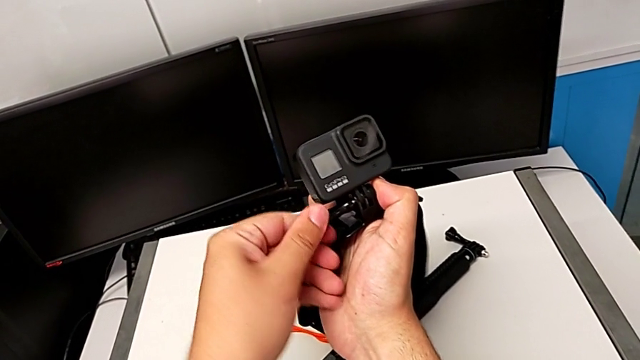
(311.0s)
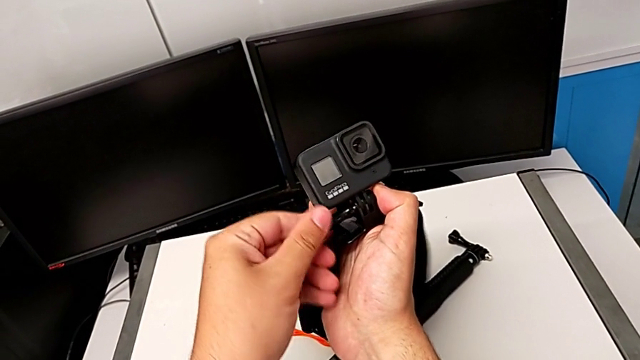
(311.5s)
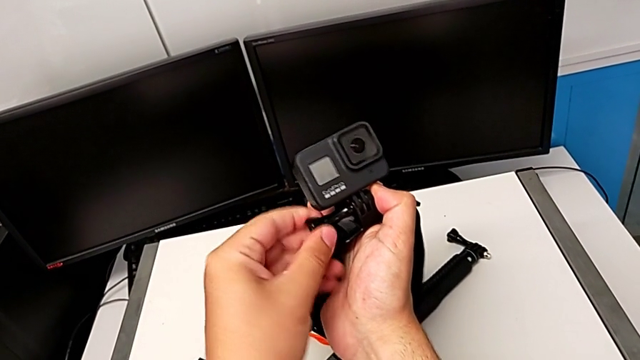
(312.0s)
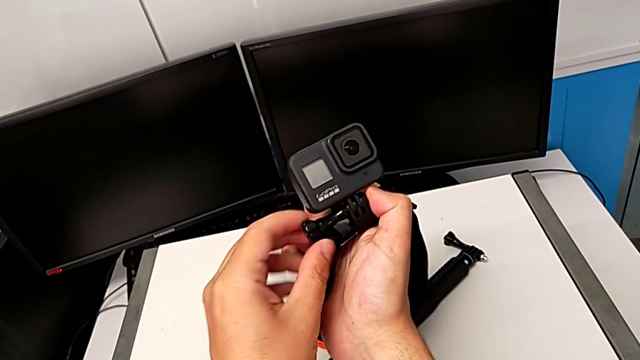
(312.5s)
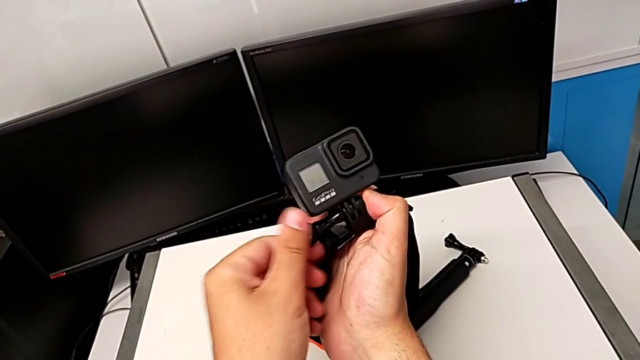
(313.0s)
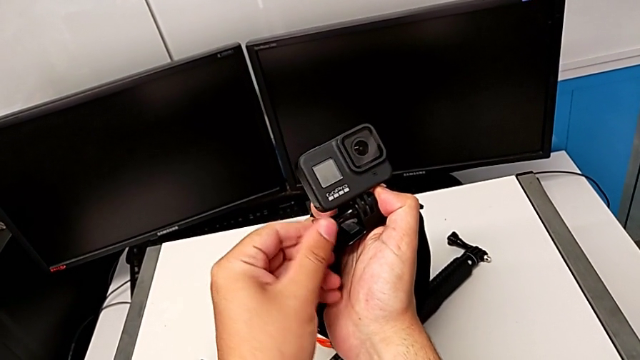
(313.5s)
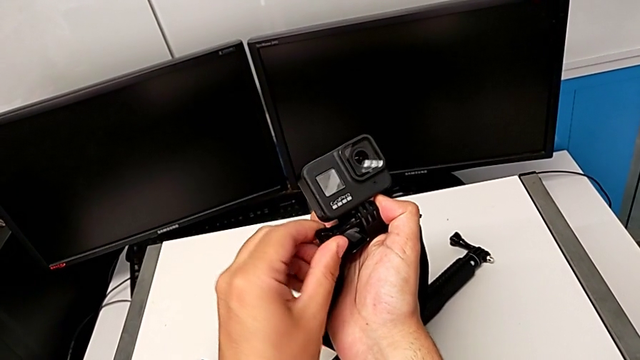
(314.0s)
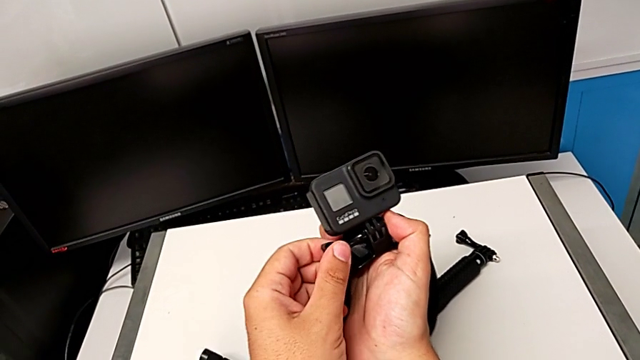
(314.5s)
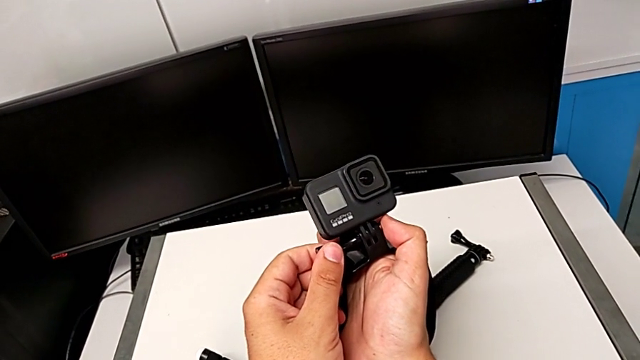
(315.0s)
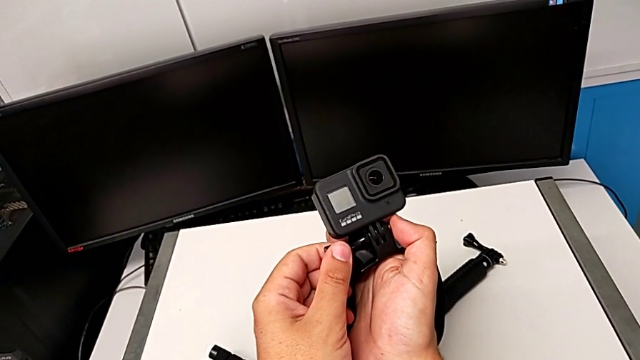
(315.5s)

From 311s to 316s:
The camera wearer is attaching the GoPro to the strap. They keep screwing the GoPro.

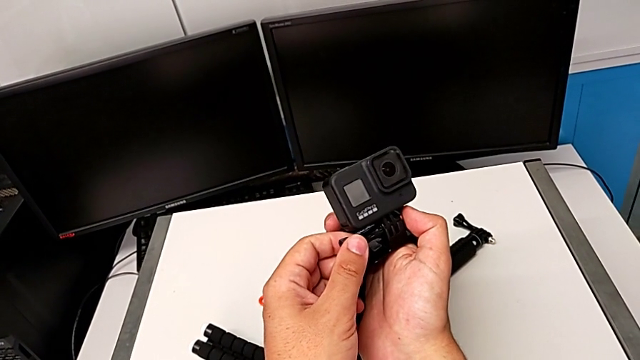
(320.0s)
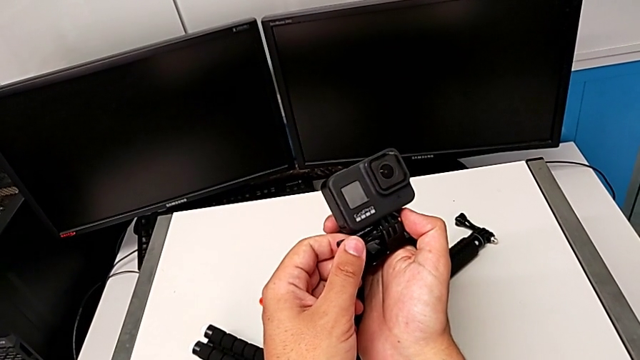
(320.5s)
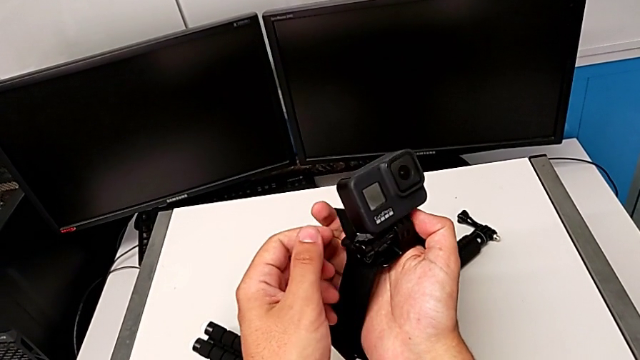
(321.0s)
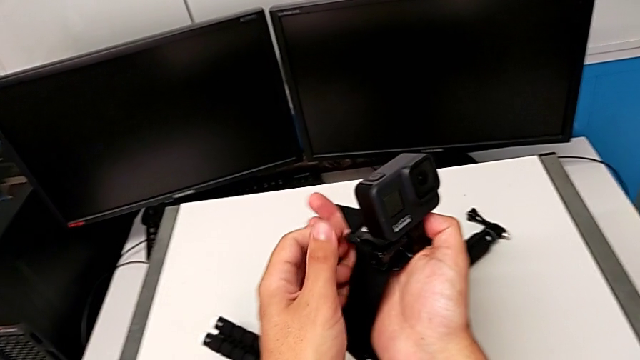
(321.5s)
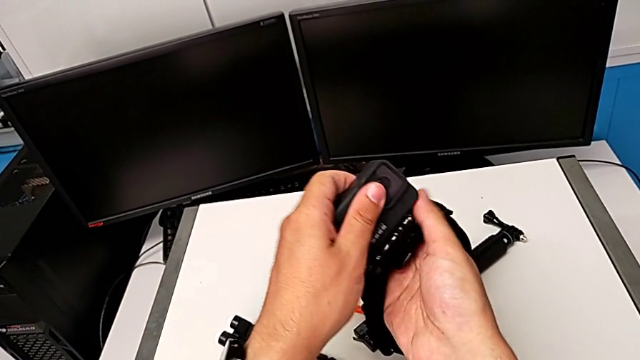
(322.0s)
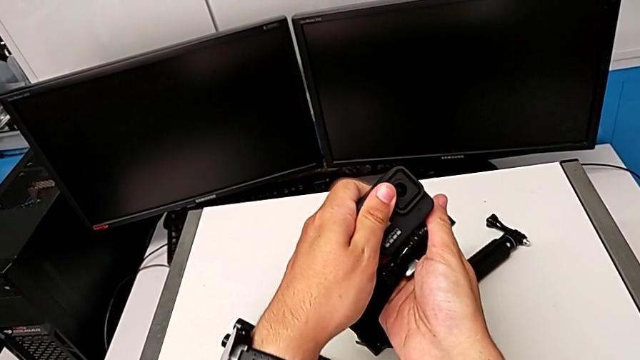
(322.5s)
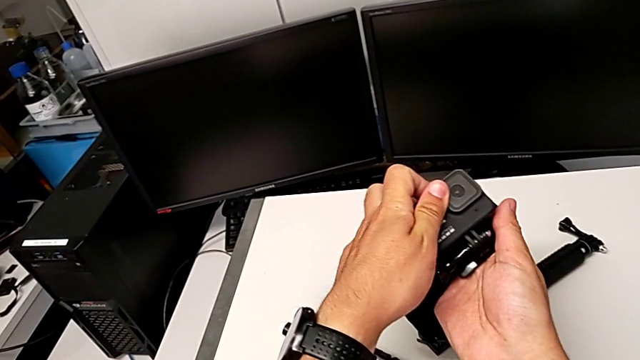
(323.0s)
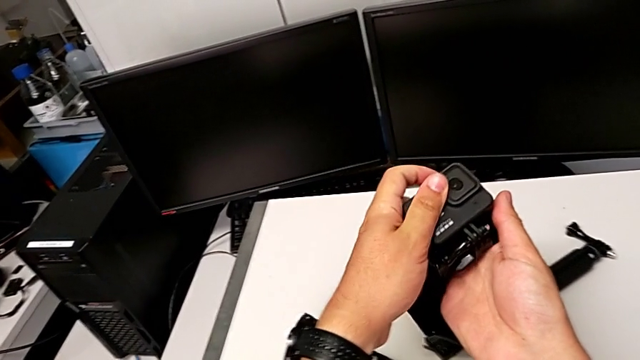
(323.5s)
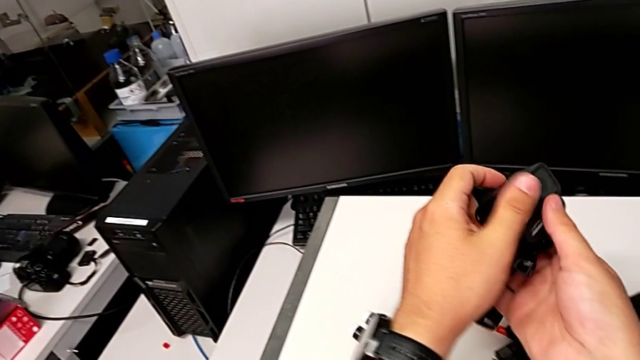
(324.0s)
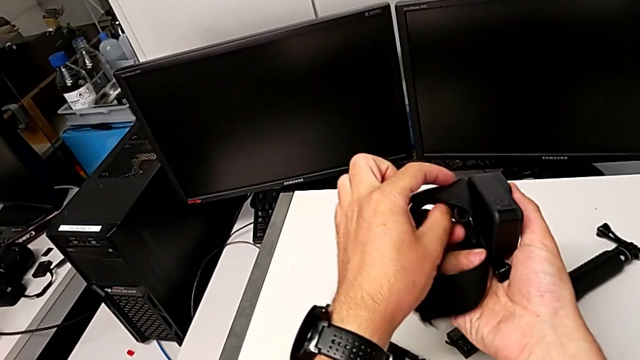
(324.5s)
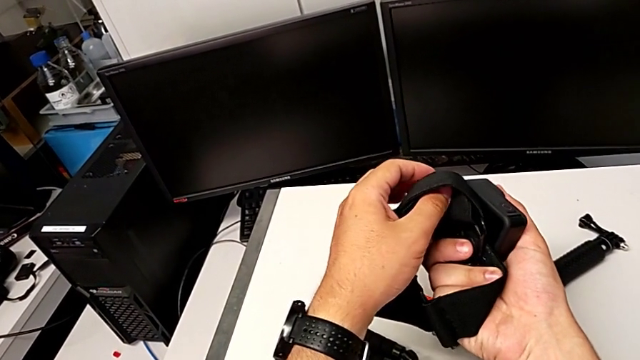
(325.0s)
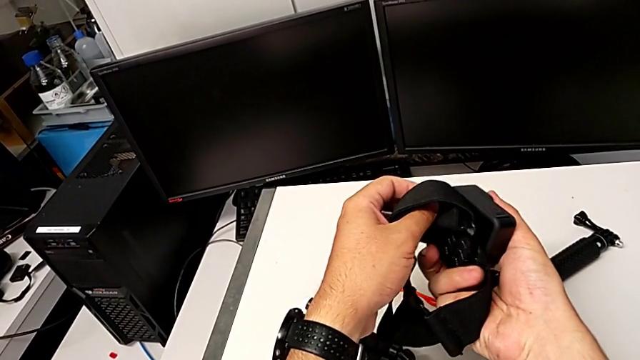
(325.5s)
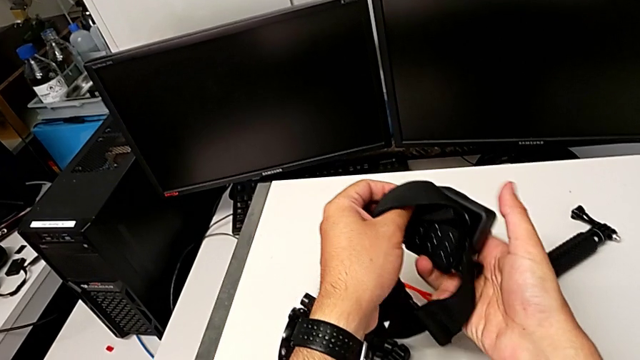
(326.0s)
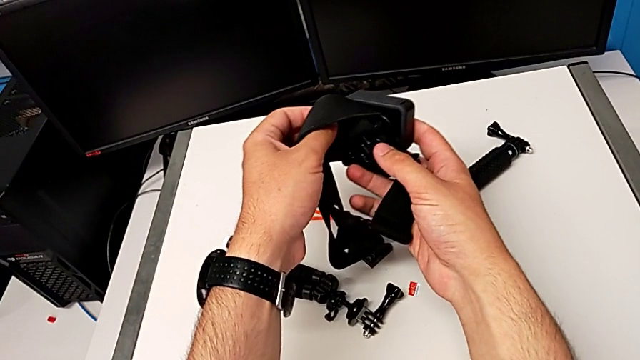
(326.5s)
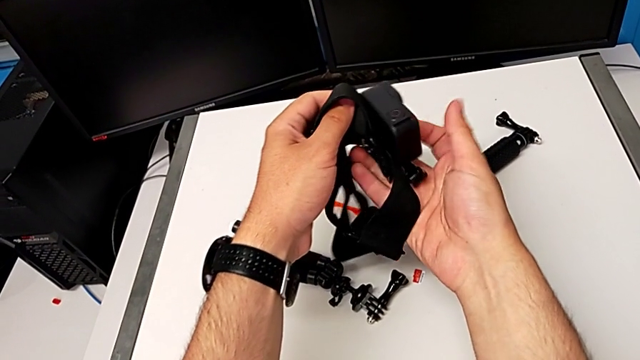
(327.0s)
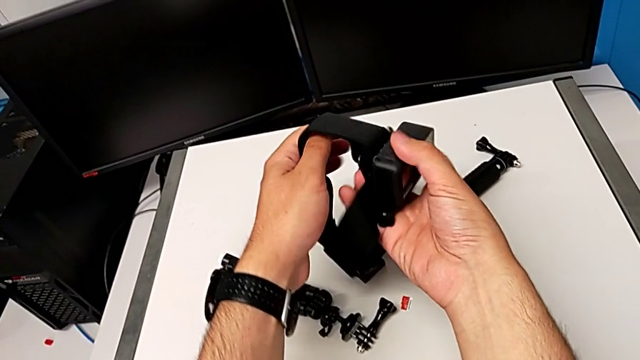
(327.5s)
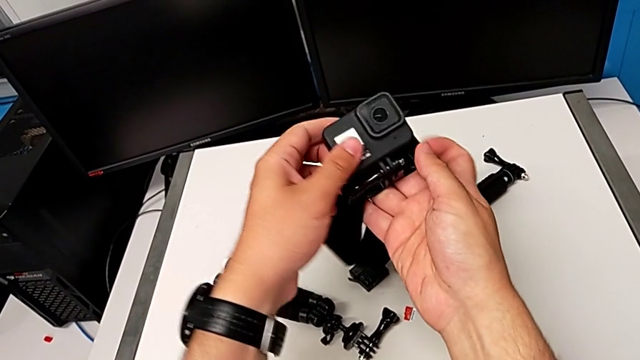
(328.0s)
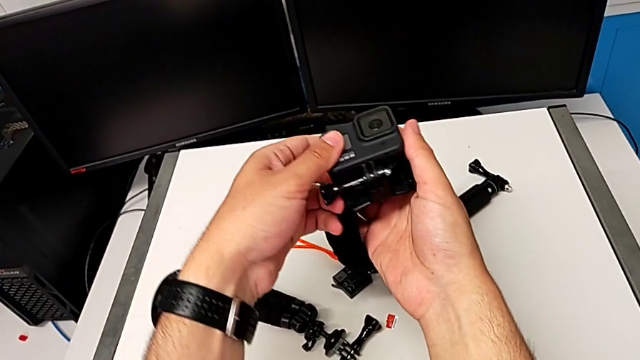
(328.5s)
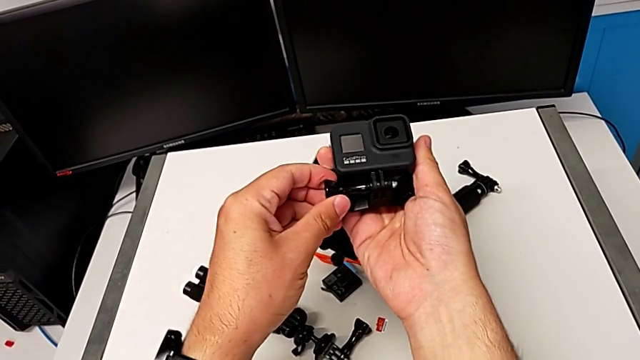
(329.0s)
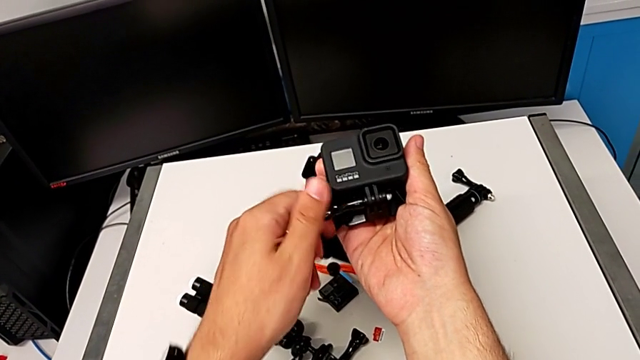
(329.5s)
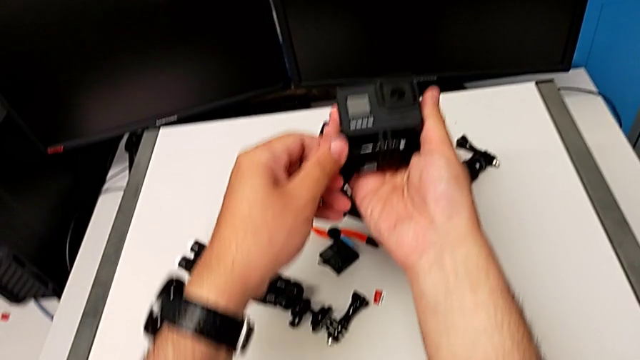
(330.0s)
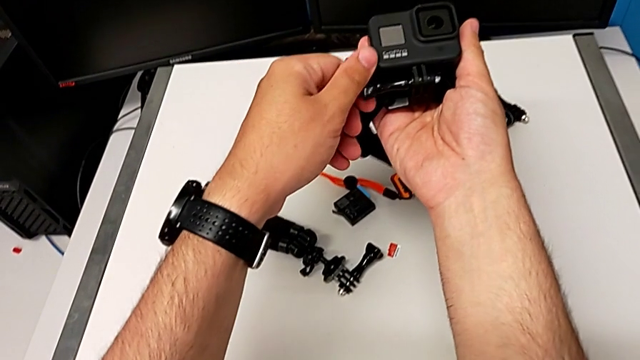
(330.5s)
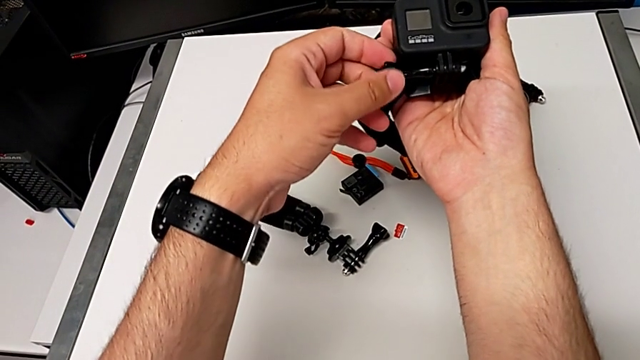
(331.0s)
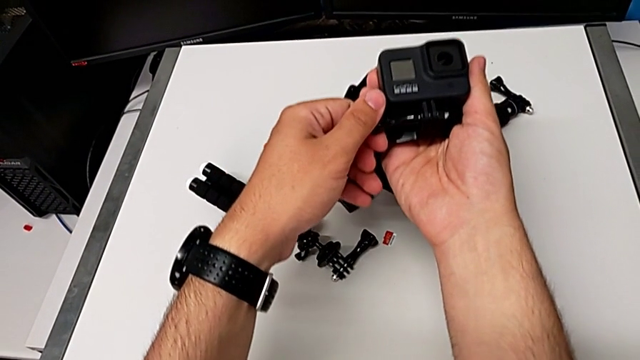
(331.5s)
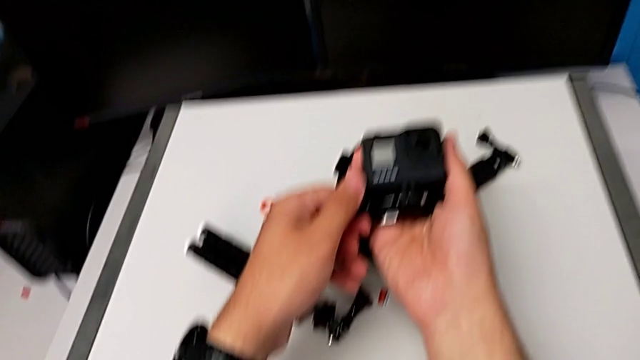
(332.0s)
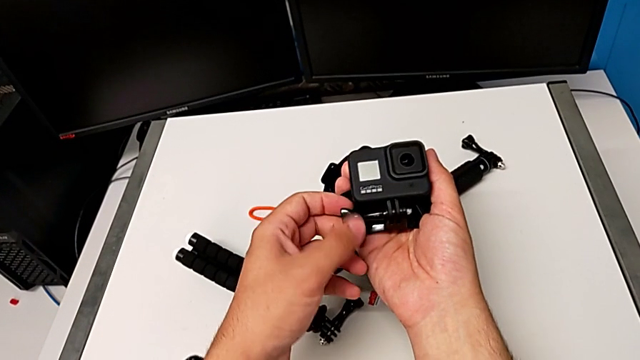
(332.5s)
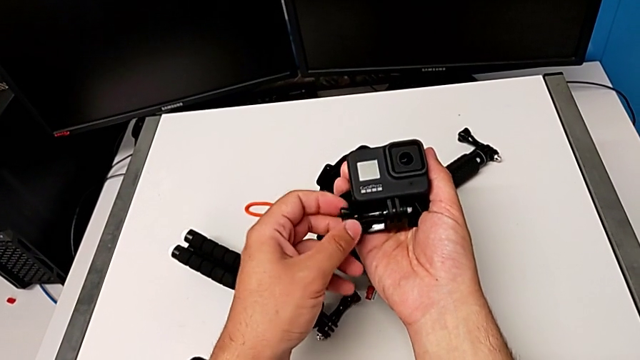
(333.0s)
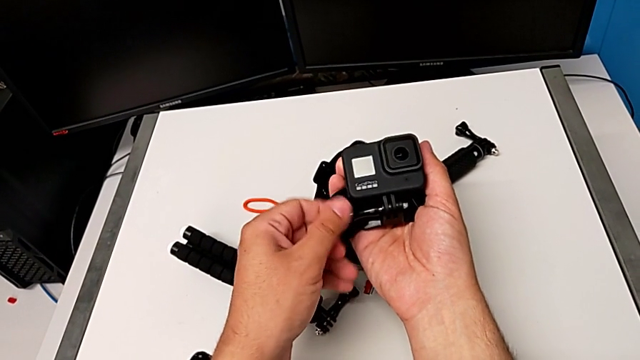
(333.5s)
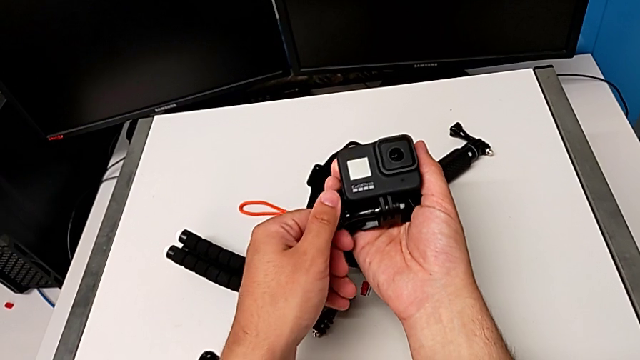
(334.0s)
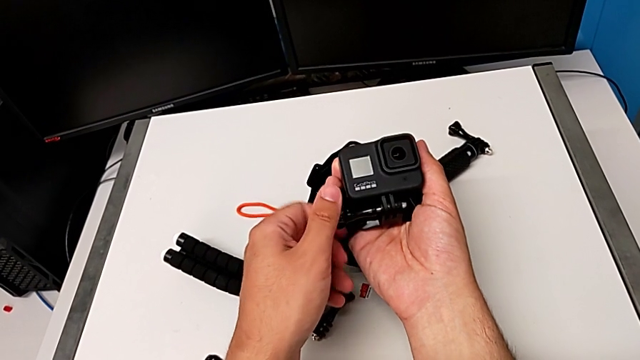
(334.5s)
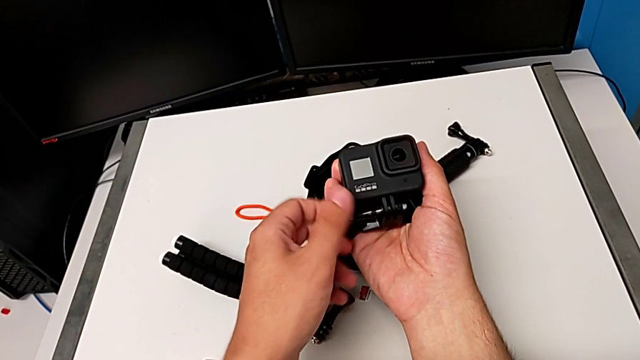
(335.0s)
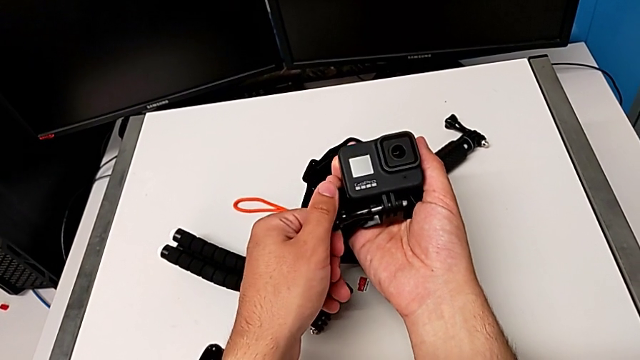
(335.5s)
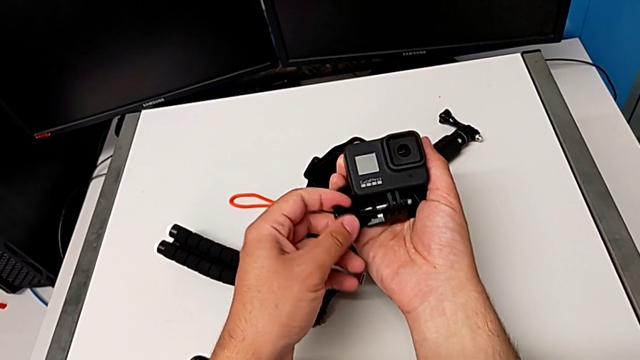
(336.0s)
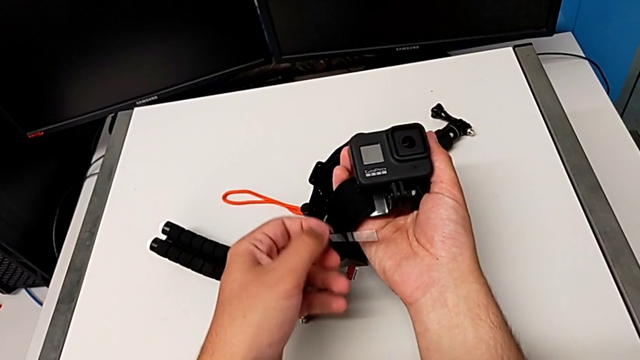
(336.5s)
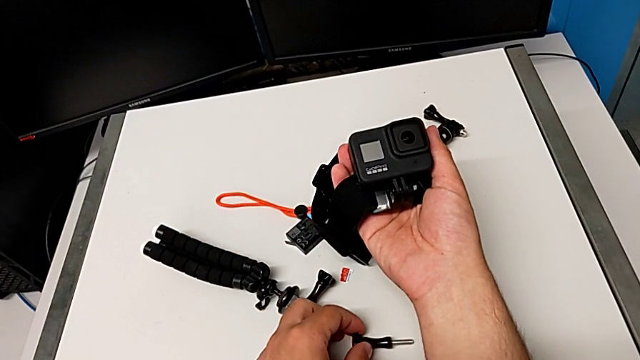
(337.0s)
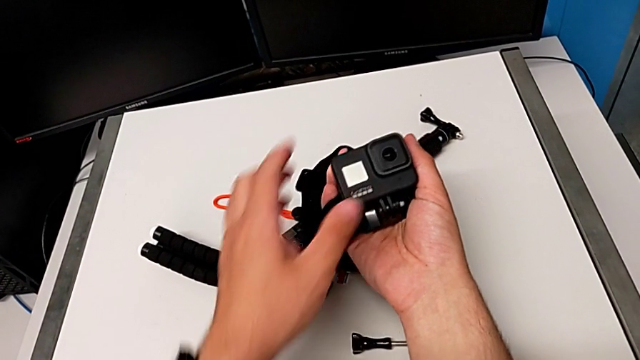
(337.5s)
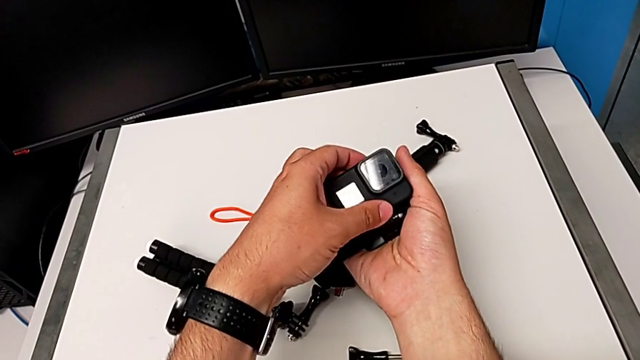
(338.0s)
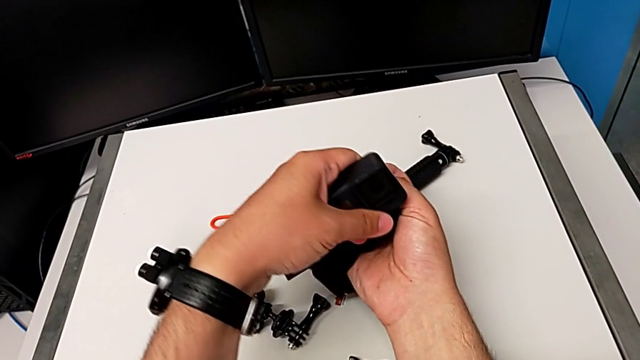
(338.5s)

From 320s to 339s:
The camera wearer is switching the strap mount for the tripod mount. They inspect the strap, unscrew it and disassemble the GoPro.
